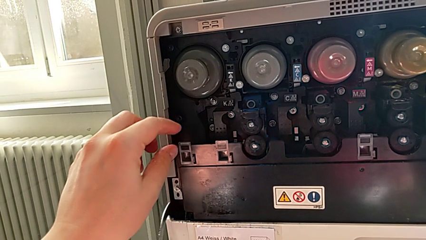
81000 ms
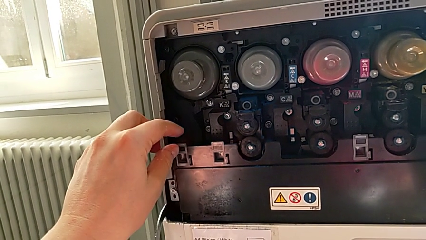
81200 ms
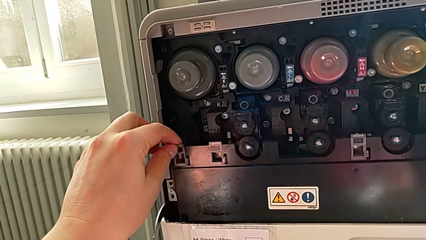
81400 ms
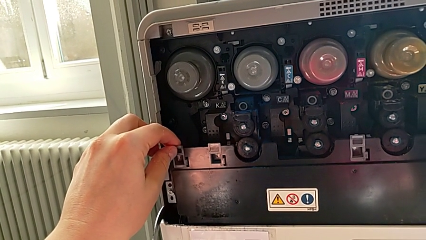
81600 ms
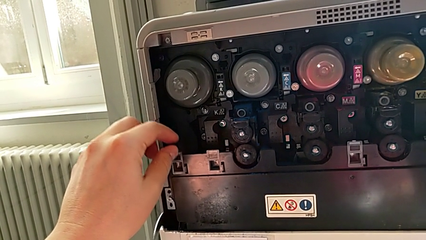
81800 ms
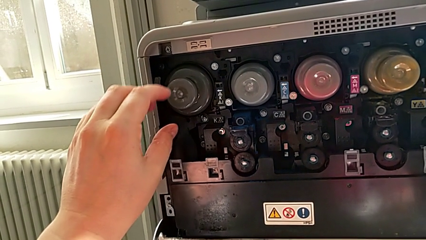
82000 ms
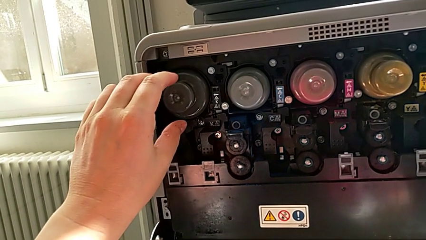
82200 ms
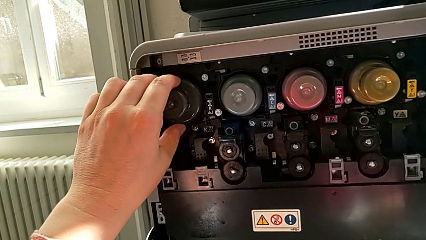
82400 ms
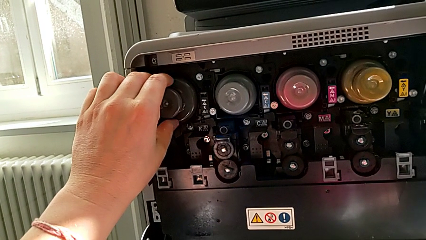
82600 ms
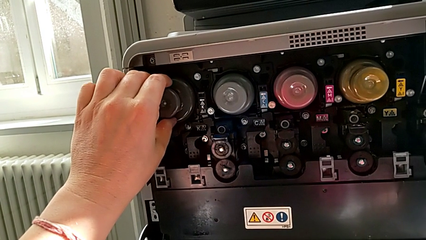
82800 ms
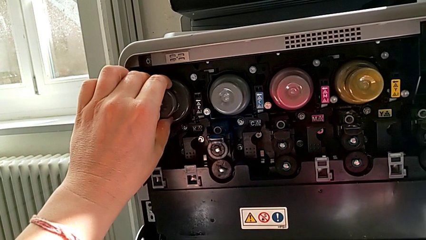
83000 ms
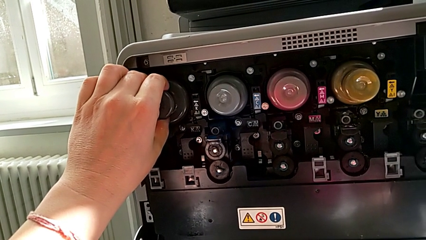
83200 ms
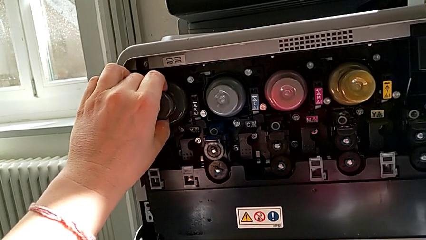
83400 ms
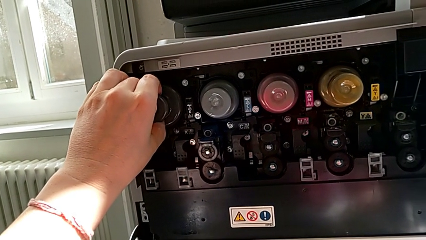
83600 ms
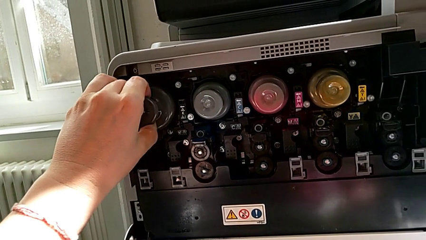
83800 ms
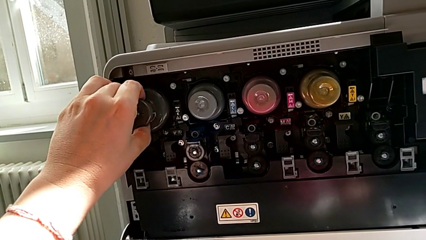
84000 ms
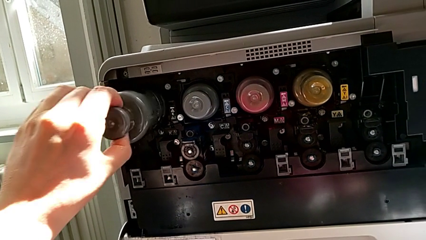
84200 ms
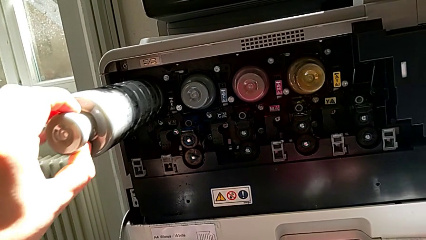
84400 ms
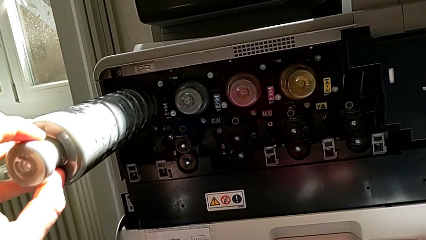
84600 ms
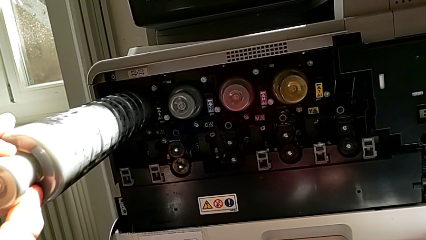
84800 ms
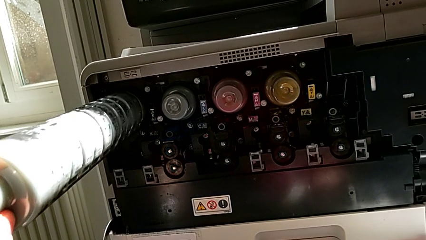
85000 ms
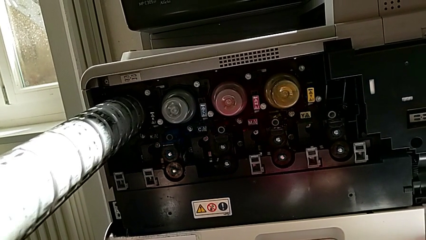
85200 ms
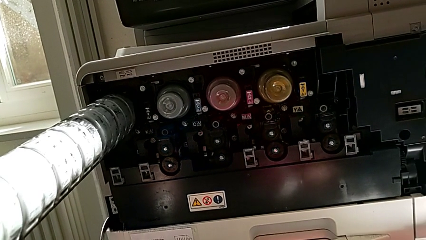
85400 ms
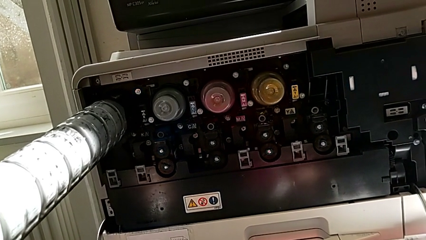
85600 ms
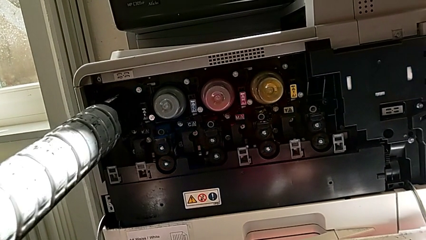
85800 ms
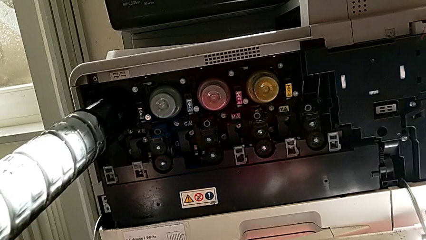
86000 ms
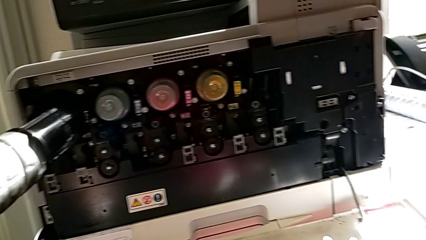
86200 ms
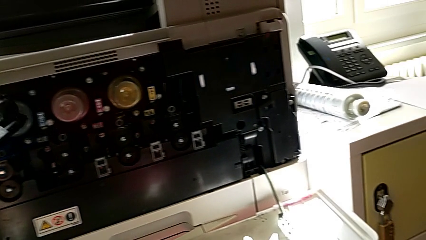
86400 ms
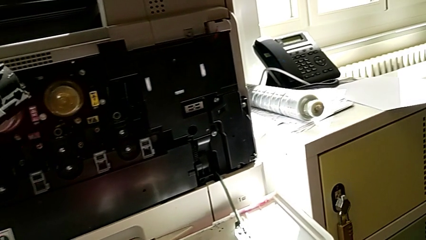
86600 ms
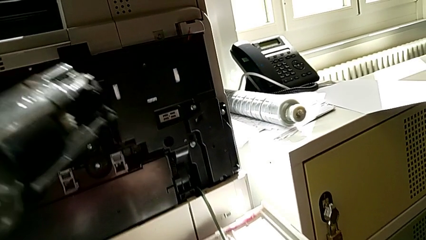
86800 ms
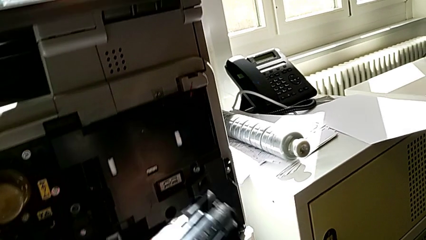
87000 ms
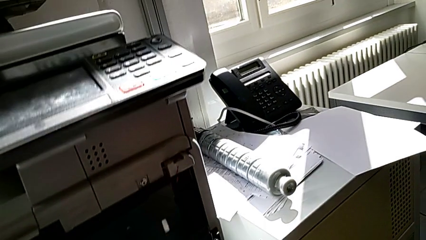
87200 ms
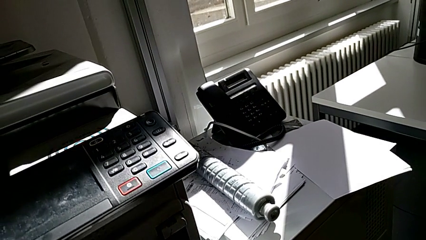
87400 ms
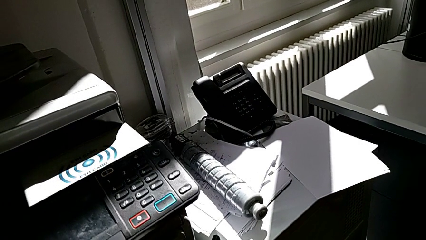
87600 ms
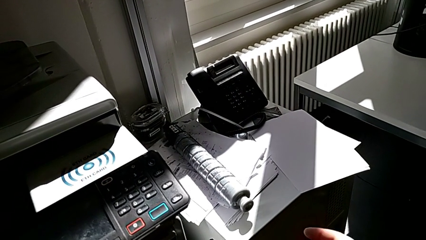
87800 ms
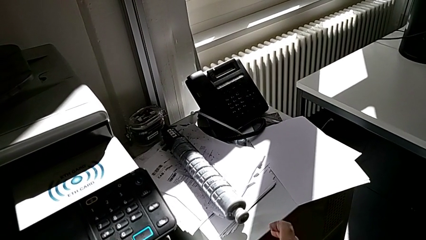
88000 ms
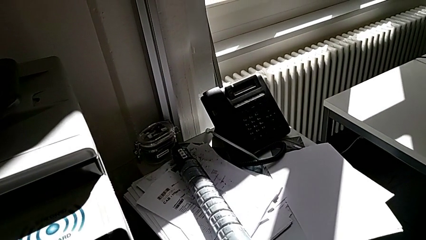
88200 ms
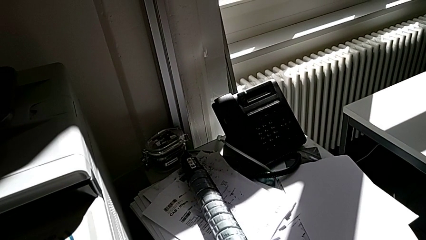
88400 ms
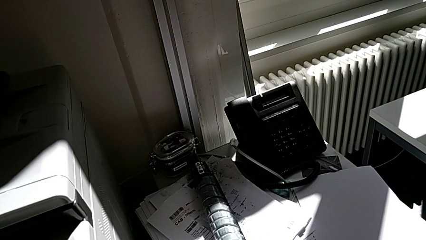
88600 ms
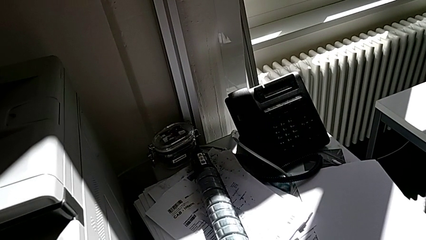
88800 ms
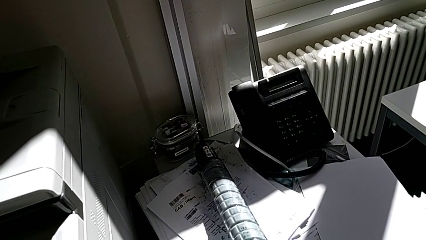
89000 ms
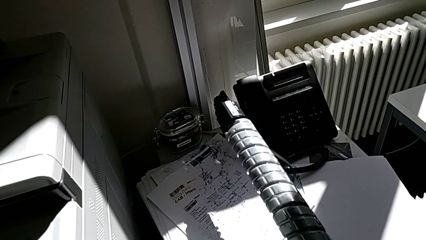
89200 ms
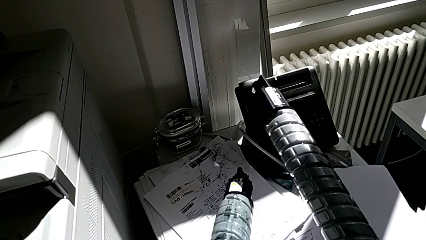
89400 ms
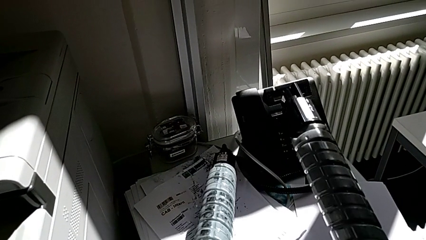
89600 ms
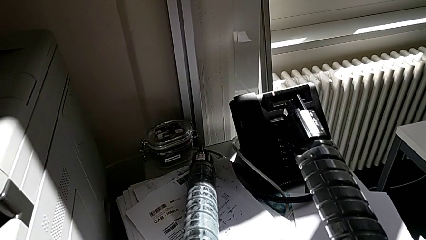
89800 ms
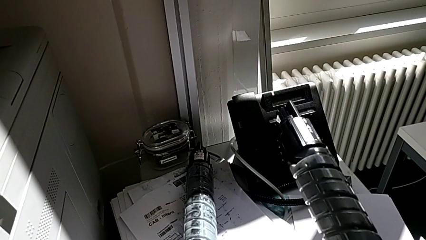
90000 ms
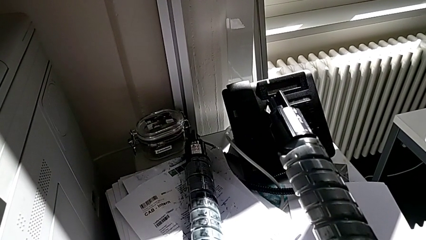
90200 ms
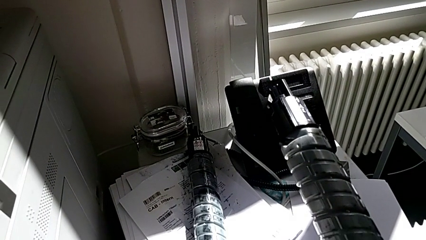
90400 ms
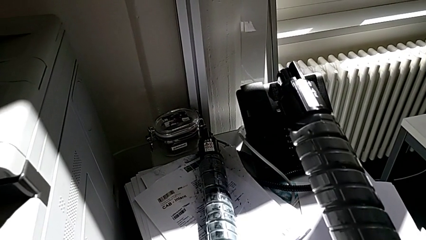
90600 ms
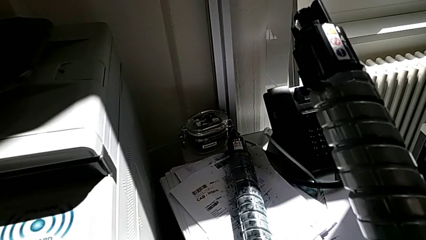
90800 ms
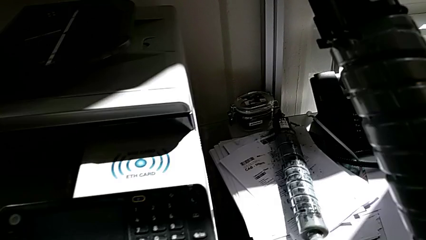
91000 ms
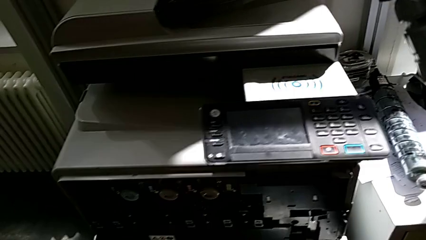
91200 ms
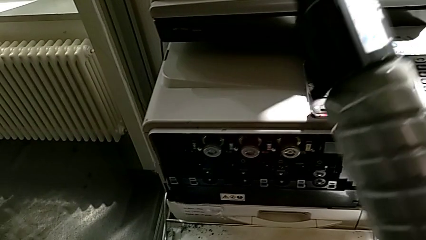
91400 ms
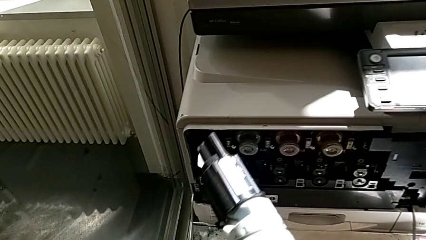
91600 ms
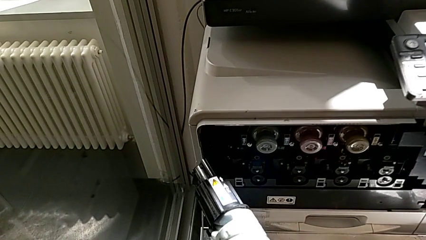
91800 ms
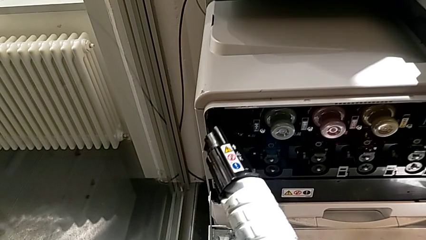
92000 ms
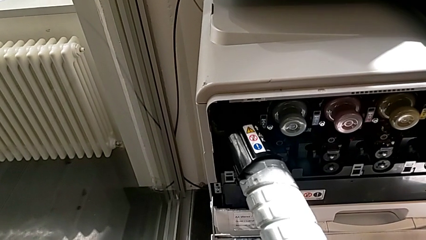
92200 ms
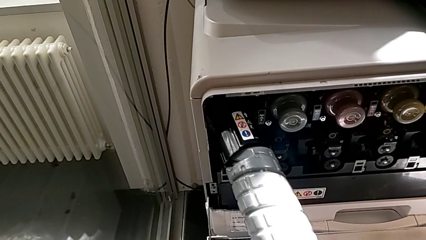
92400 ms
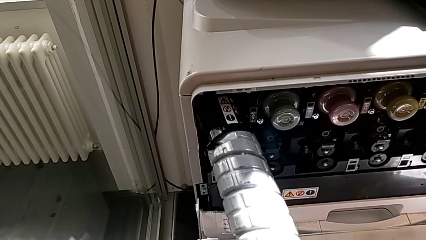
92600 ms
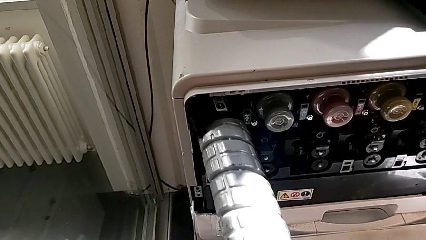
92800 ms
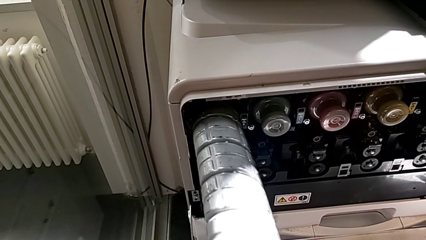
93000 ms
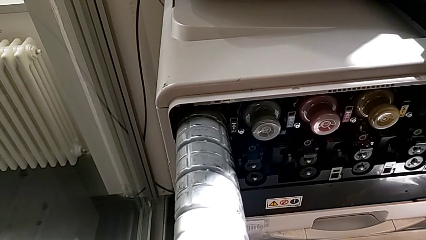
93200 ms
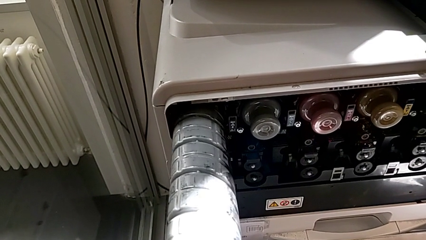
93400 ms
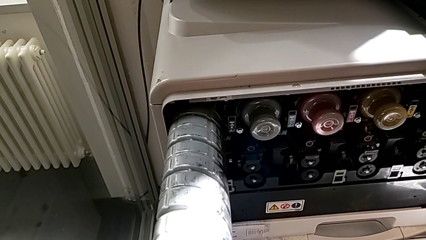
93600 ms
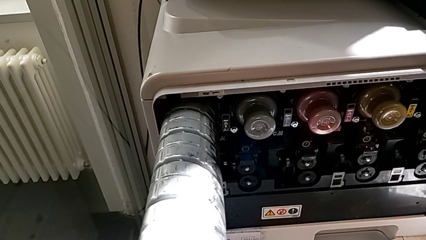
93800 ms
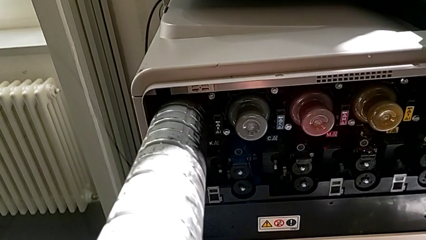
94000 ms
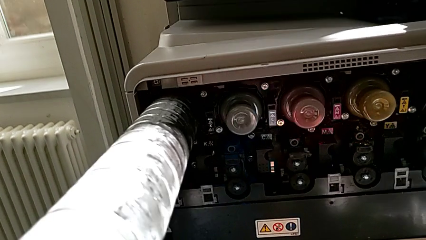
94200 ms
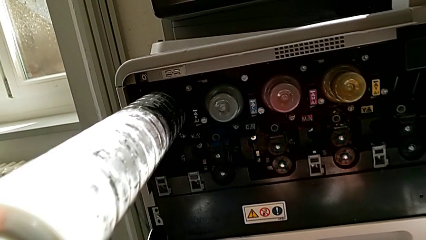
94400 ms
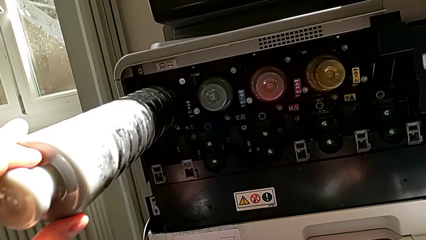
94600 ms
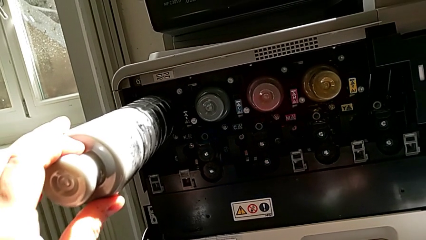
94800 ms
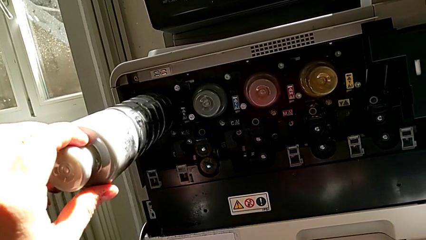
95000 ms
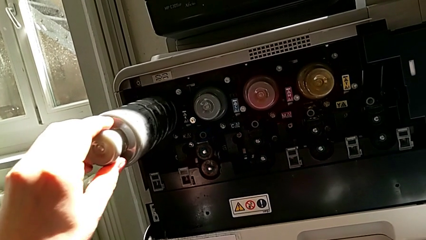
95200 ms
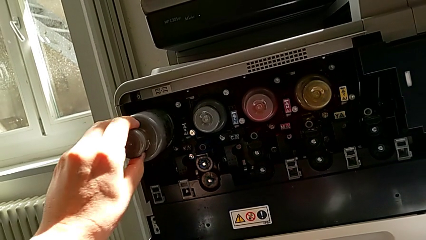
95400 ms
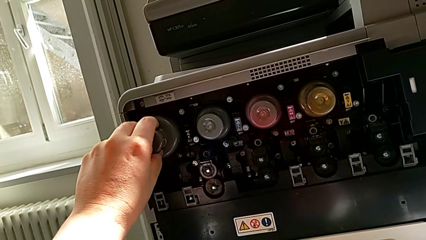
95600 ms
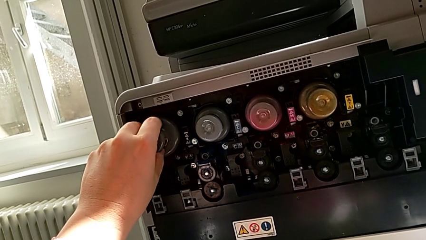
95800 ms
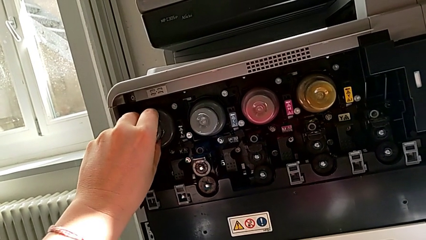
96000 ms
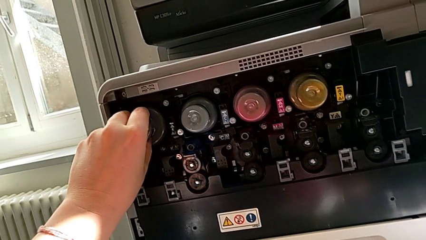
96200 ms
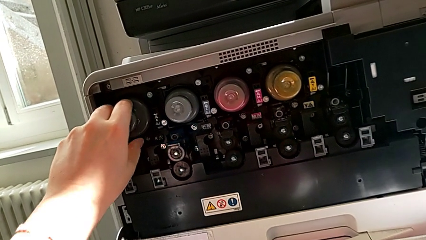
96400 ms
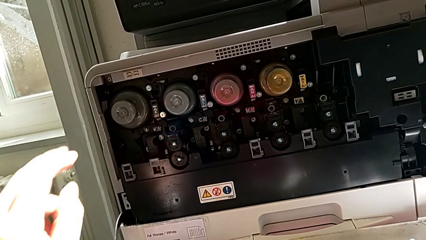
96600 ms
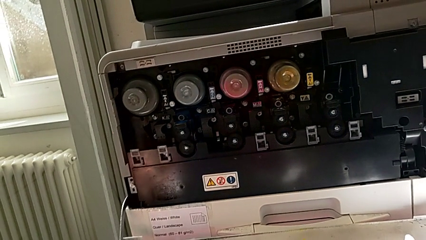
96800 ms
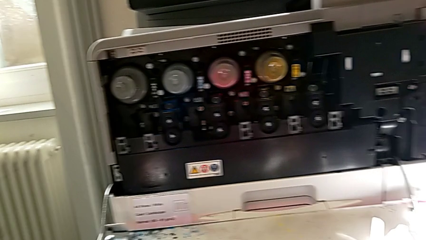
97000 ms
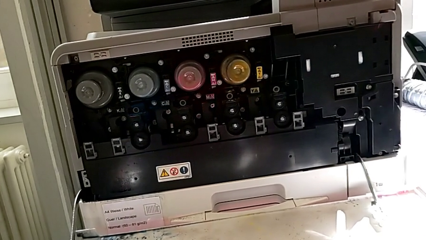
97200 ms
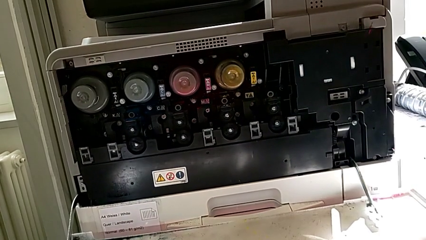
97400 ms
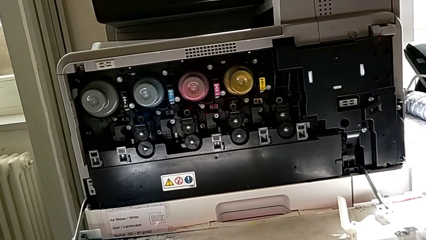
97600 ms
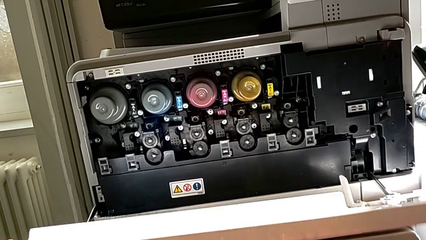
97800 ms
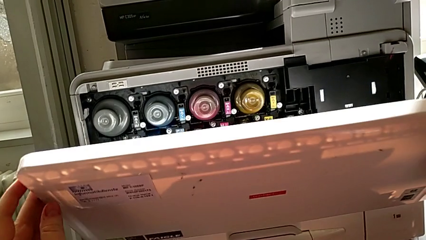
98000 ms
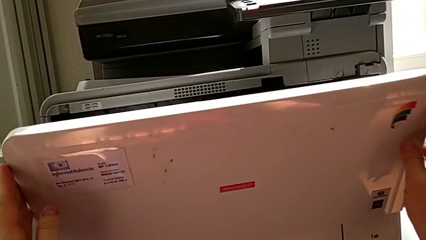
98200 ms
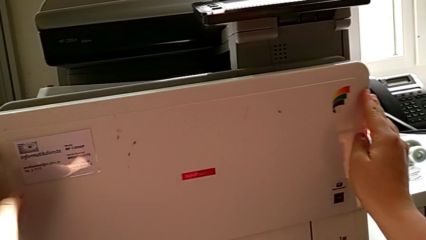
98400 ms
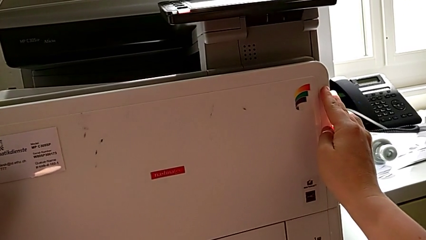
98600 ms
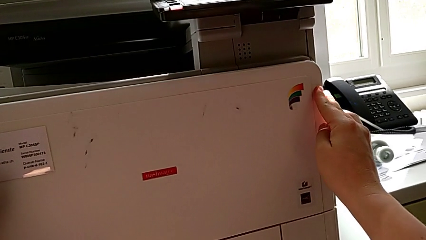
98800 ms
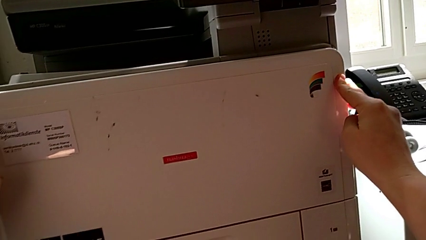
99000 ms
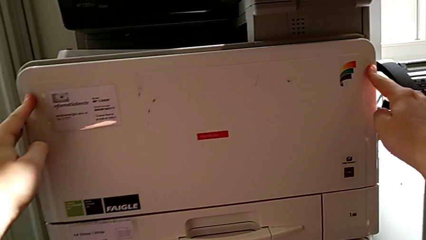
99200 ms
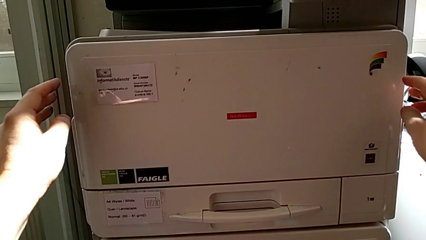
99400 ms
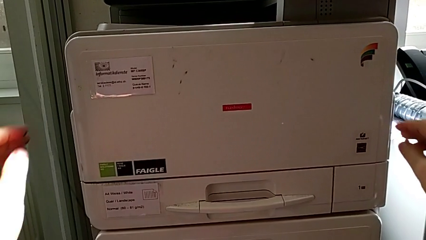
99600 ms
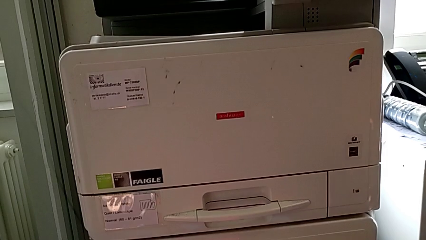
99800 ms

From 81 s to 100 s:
The camera wearer is exchanging a black ink cartridge. They wrongly touch the wrong ink cartridge, approach the black ink cartridge, withdraw the ink cartridge, lift the new ink cartridge, place the old ink cartridge, insert the ink cartridge and close the cartridge gate.
